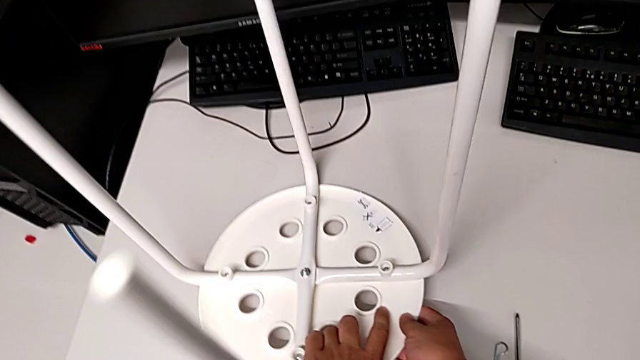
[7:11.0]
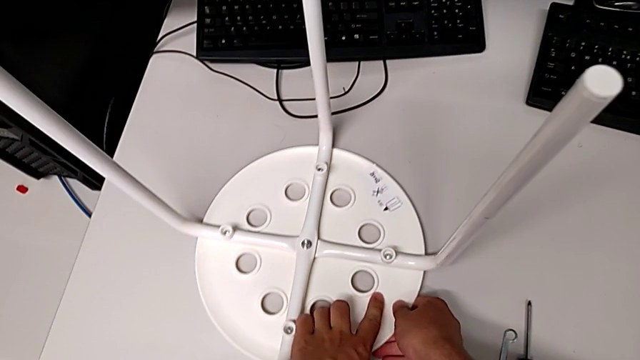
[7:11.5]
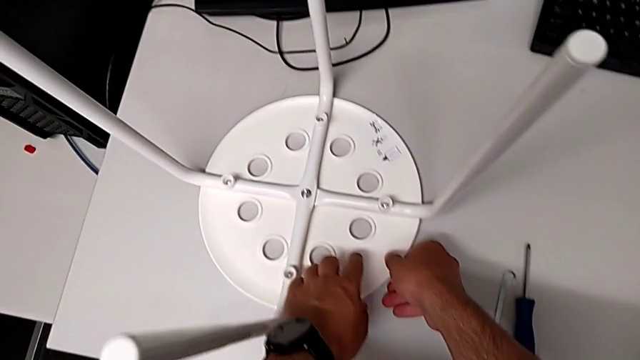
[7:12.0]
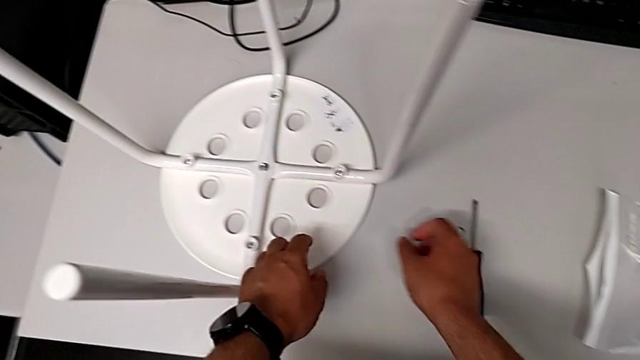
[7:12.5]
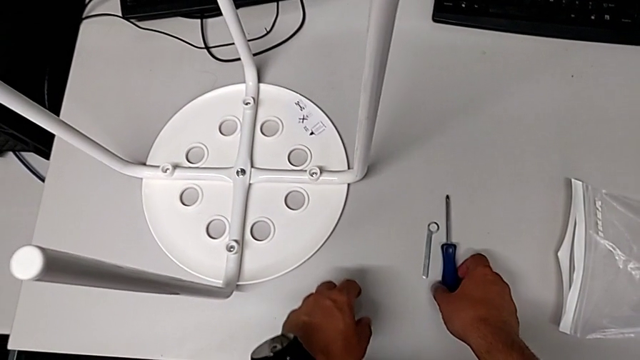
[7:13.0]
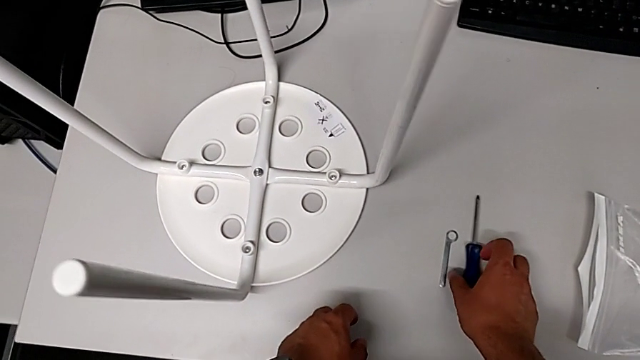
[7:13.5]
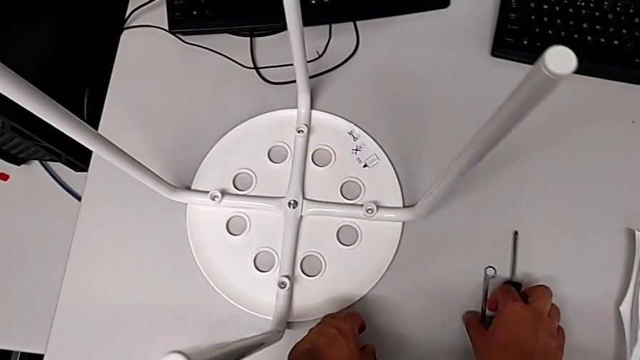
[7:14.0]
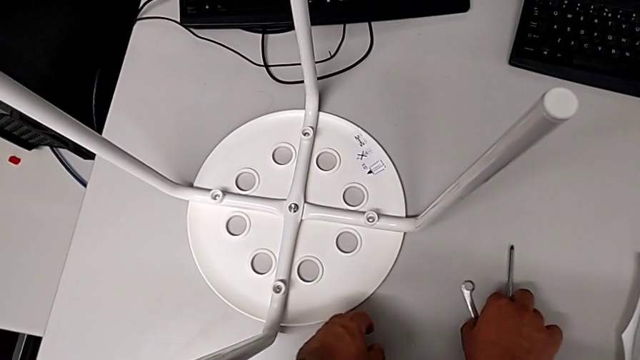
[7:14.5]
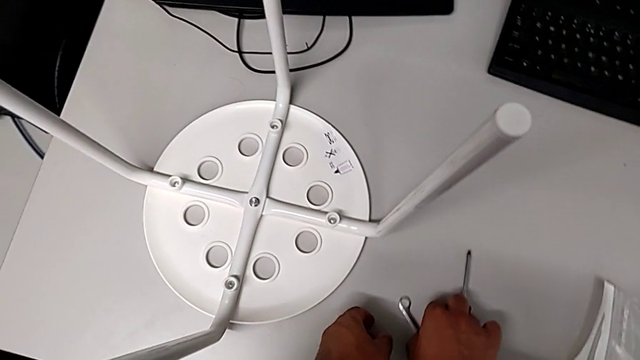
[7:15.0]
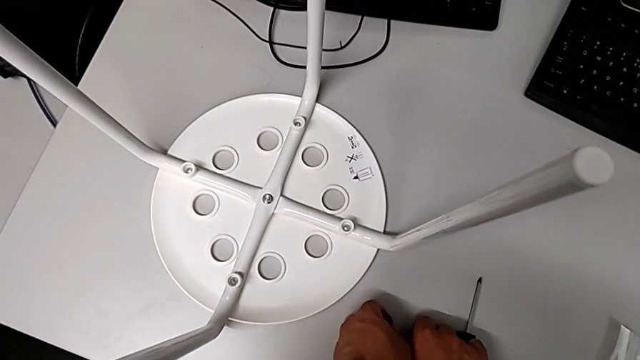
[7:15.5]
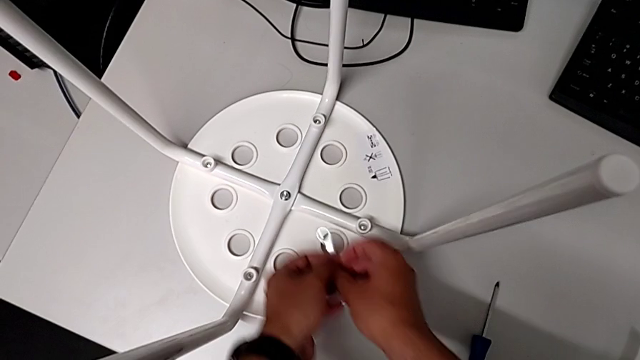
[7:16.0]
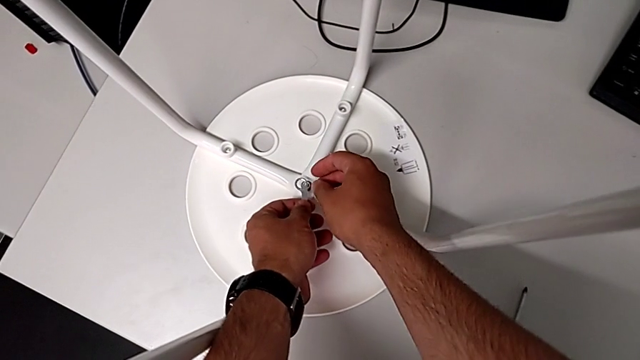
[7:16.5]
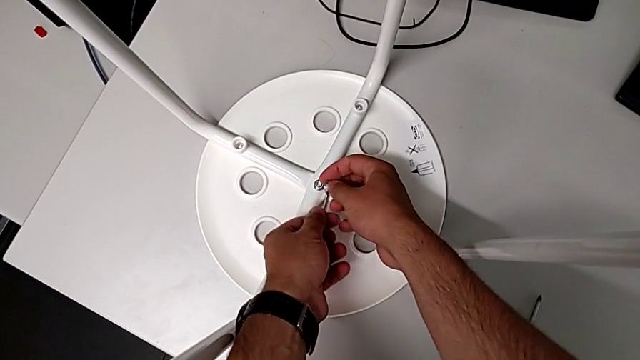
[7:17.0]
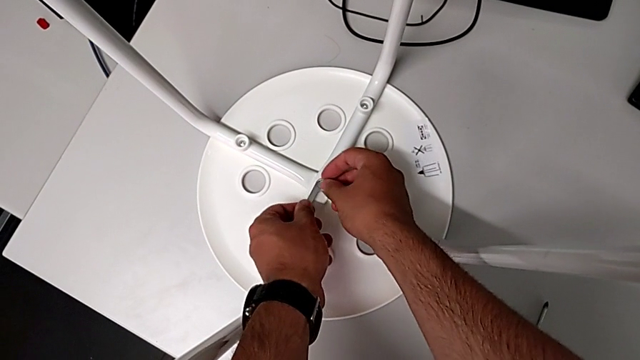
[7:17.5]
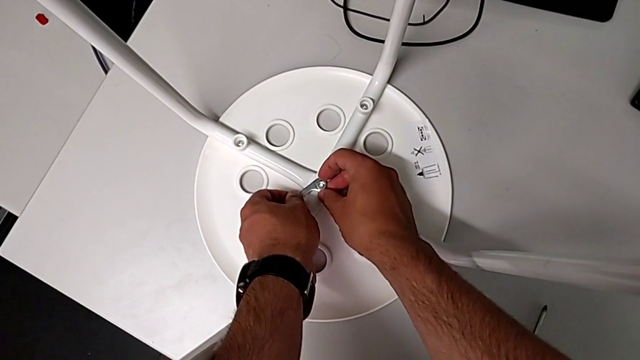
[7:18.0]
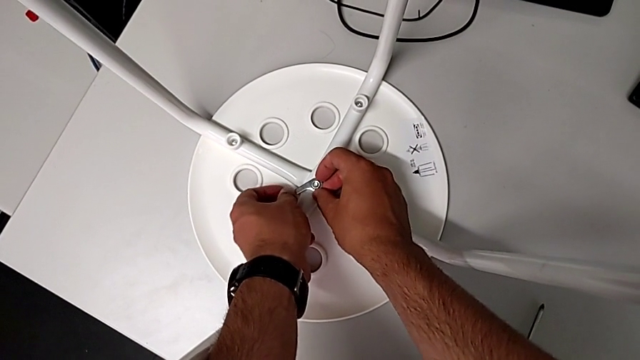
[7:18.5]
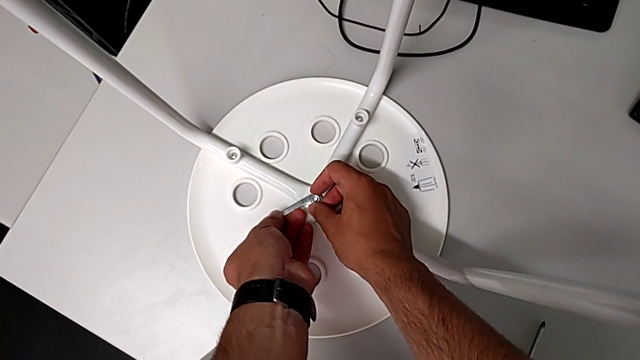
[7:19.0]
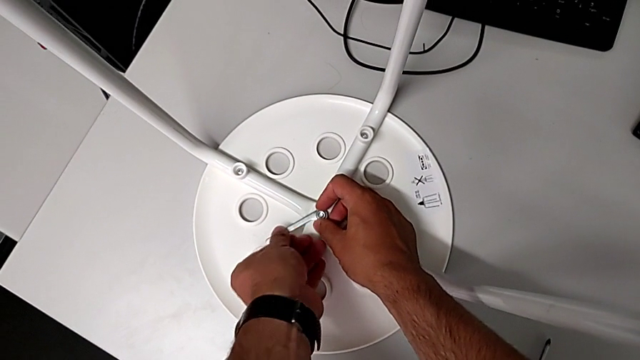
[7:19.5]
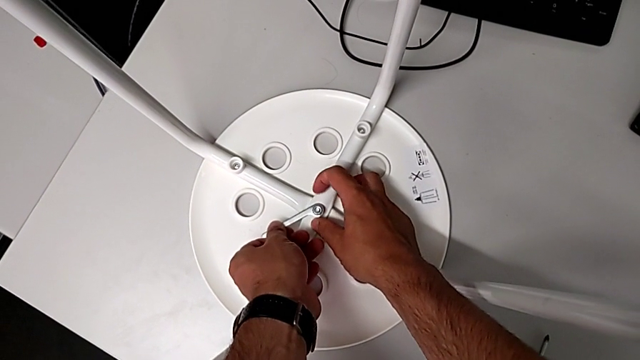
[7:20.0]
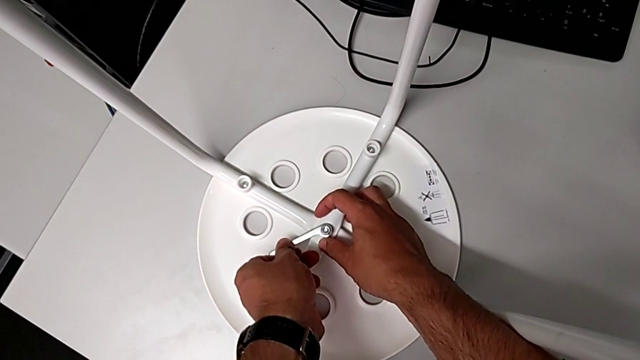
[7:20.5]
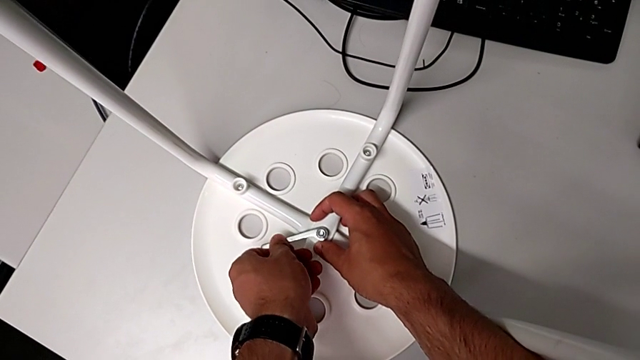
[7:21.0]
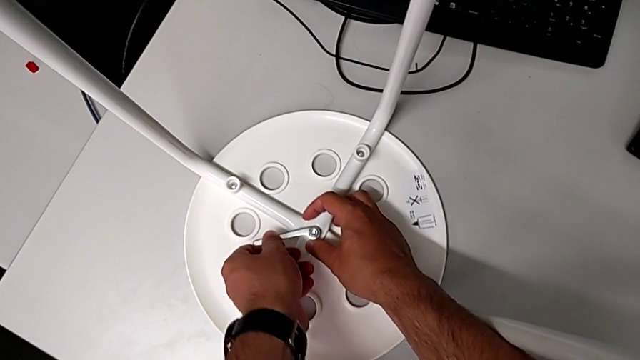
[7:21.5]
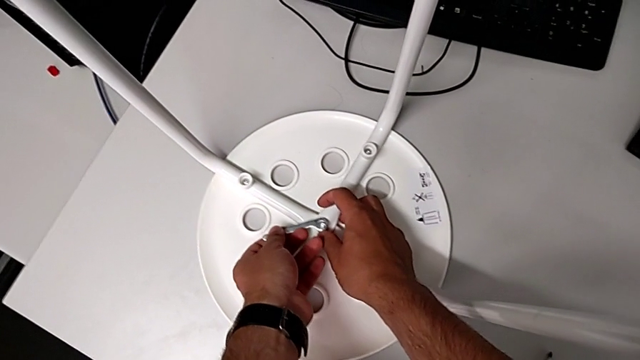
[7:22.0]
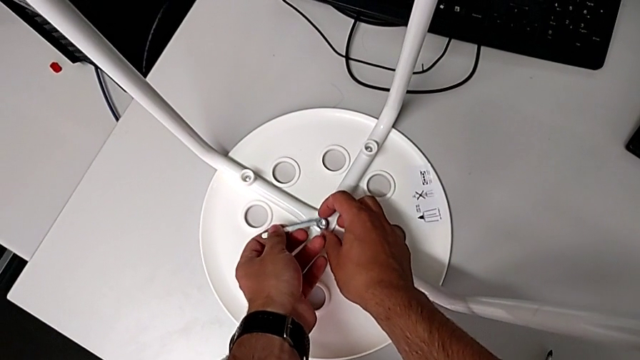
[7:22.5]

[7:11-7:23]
The camera wearer is tightening the hex nut. They grab the screwdriver, grab the hexagonal wrench, insert it, screw the hex nut, withdraw the hexagonal wrench and grab the hex nut.

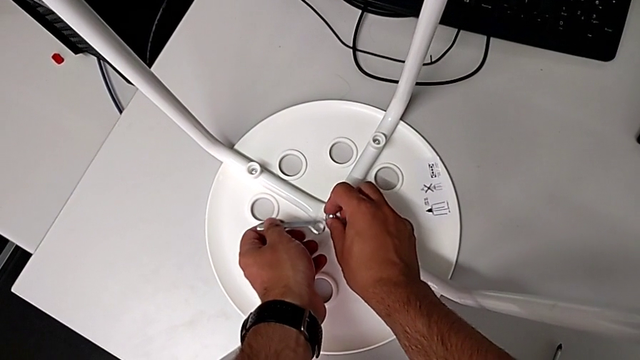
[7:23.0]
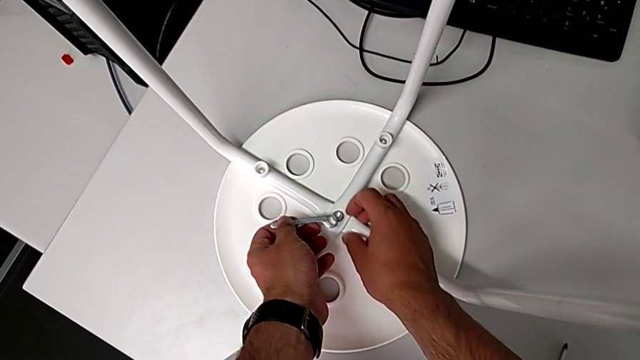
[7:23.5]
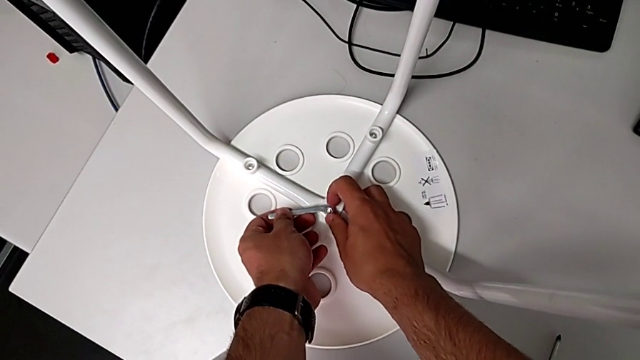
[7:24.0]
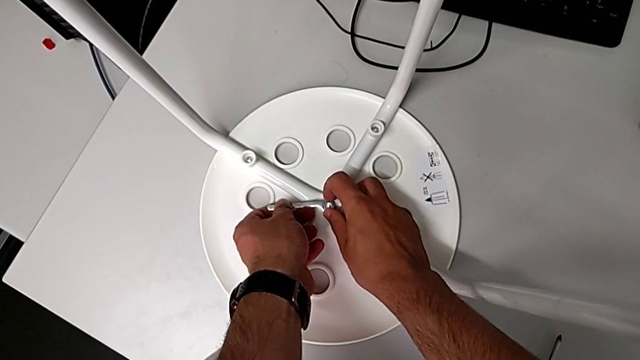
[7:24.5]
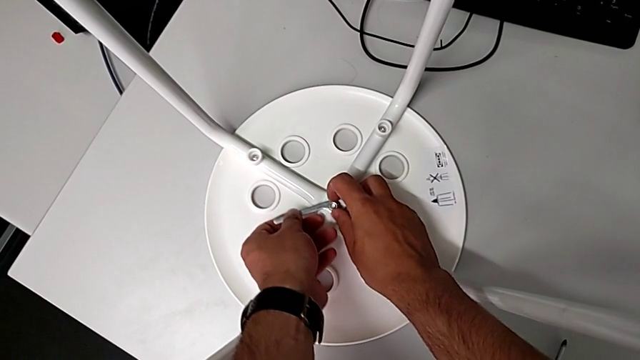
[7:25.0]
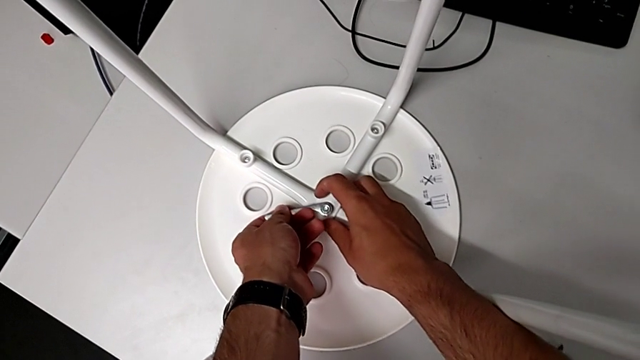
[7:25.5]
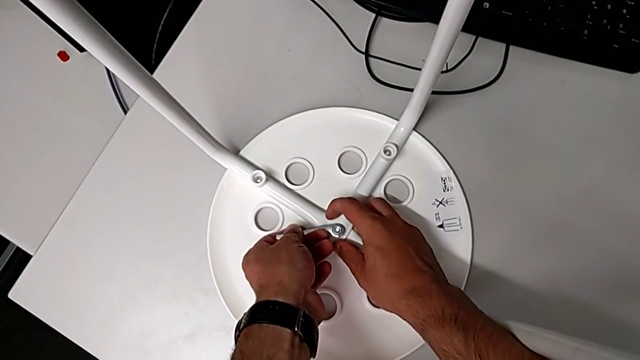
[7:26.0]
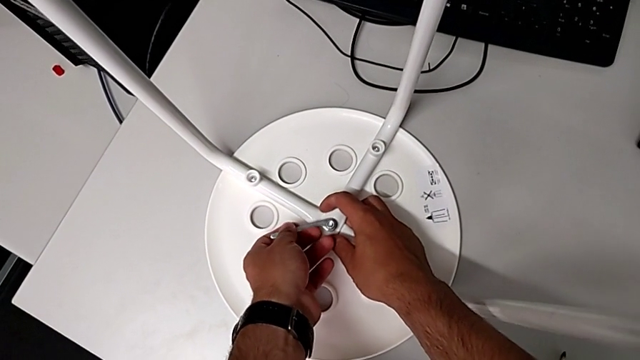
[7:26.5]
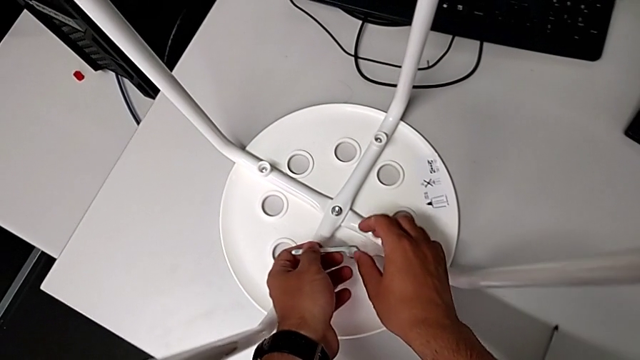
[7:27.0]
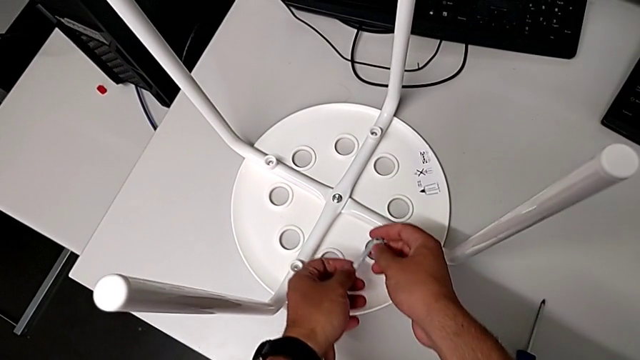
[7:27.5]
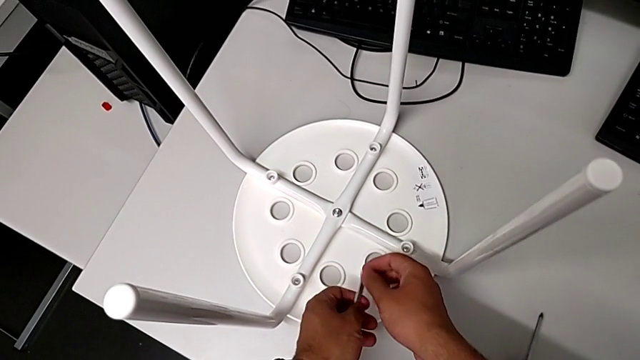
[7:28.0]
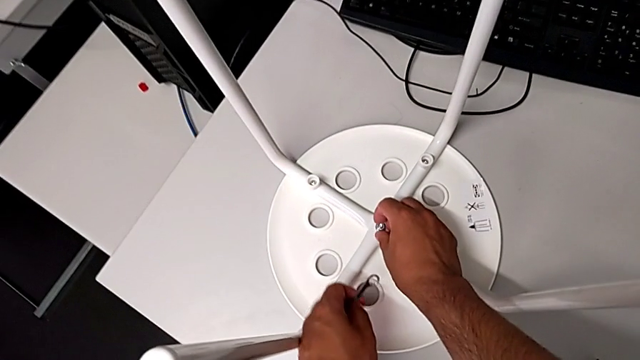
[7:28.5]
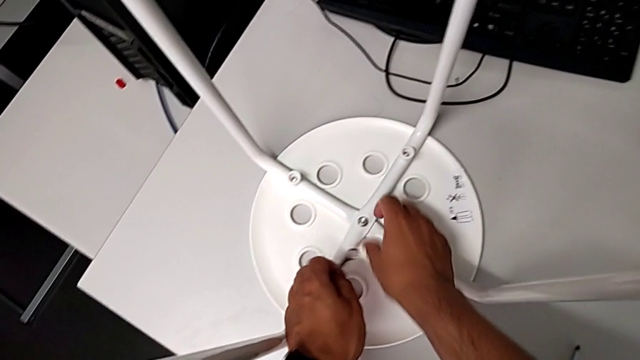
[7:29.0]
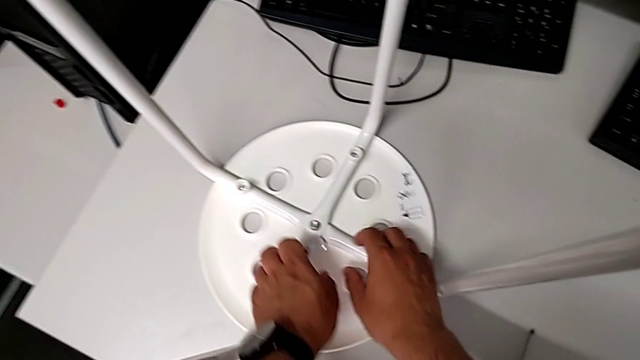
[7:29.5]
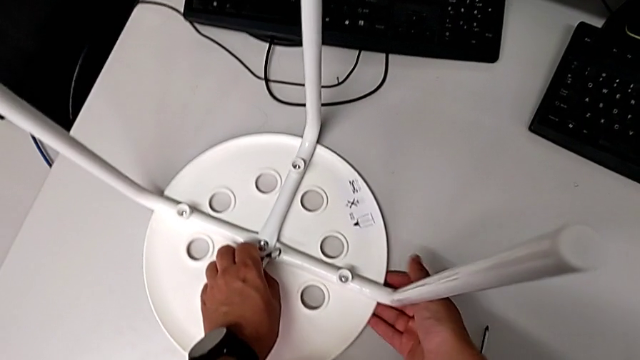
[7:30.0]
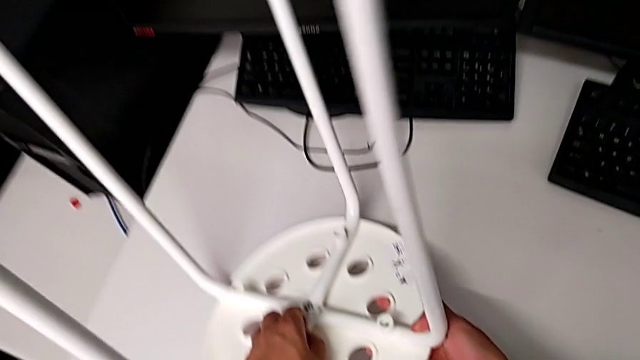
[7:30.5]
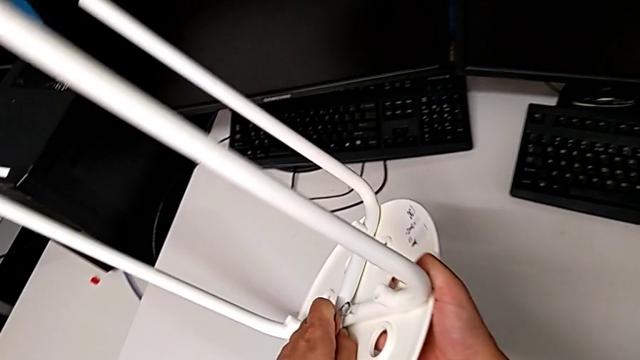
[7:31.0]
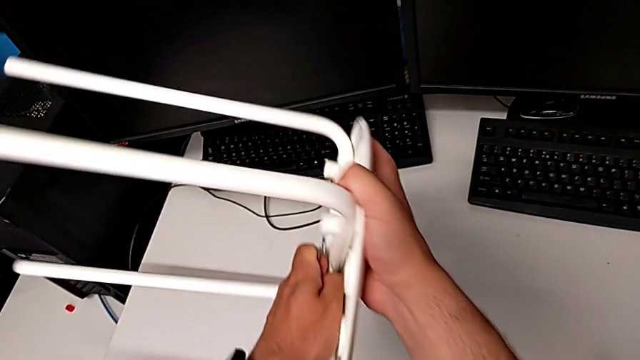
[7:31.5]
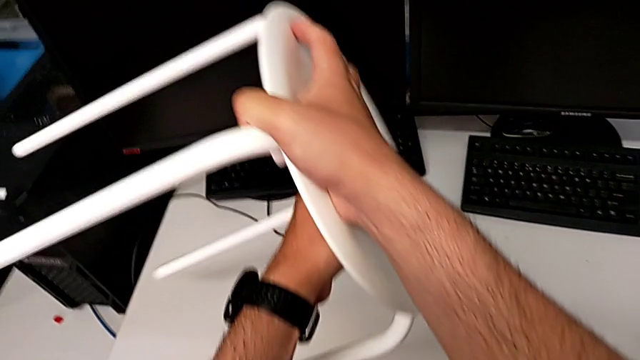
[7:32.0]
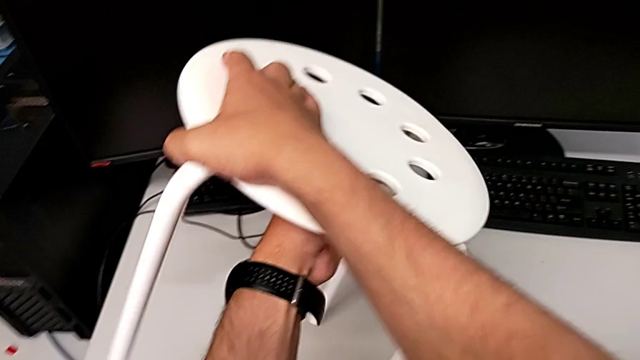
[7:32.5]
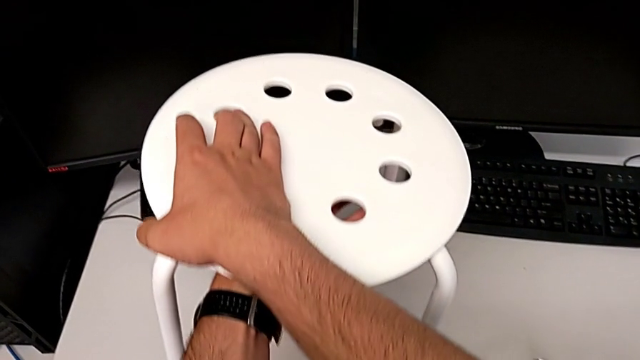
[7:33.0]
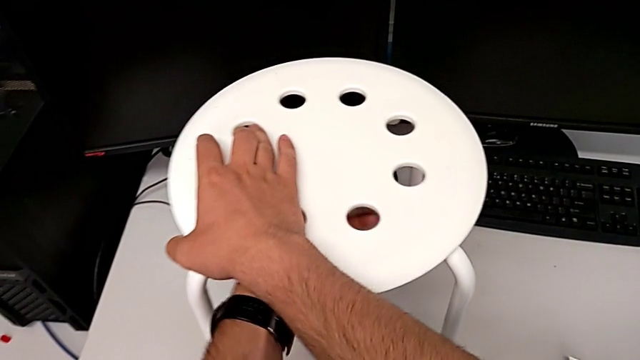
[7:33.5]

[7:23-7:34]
The camera wearer is tightening the hex nut. They insert the hexagonal wrench, withdraw it, rotate it, grab the hex nut and rotate the stool.
